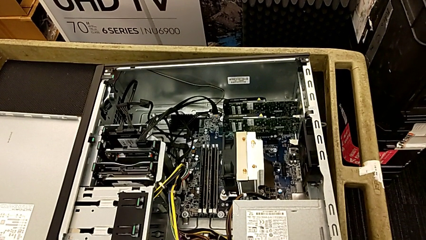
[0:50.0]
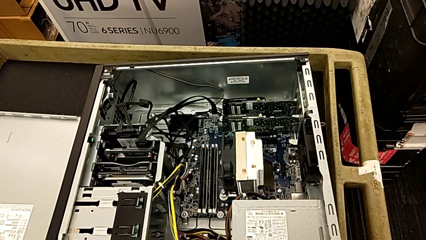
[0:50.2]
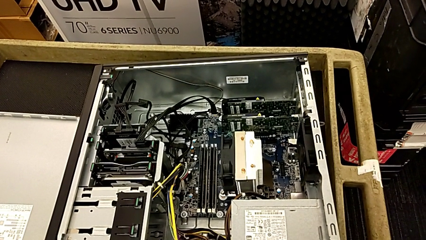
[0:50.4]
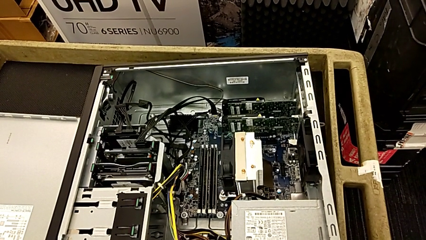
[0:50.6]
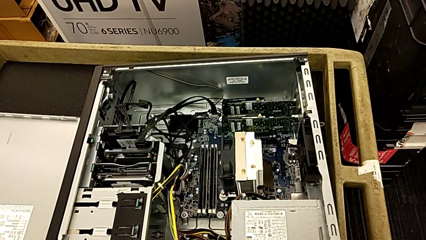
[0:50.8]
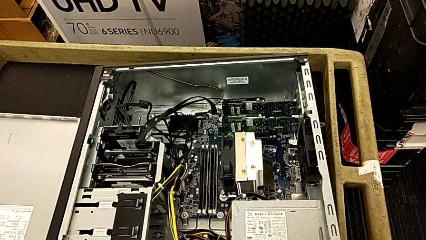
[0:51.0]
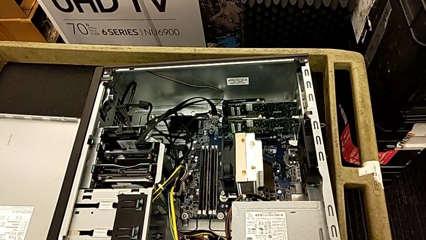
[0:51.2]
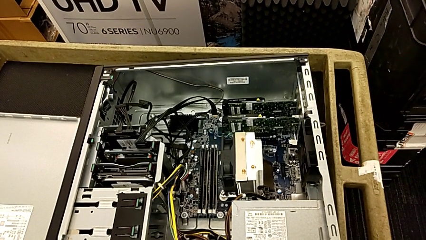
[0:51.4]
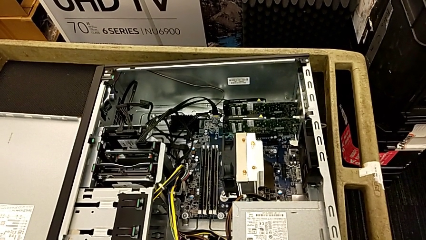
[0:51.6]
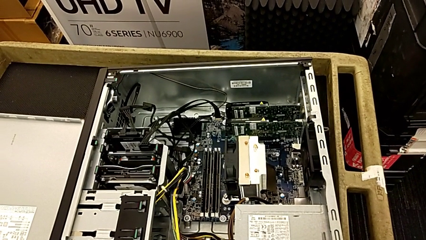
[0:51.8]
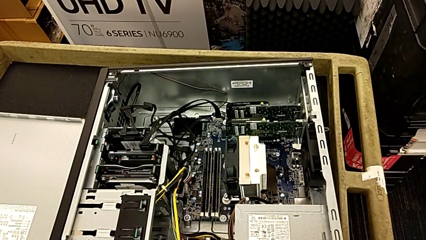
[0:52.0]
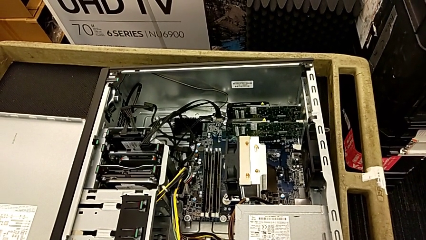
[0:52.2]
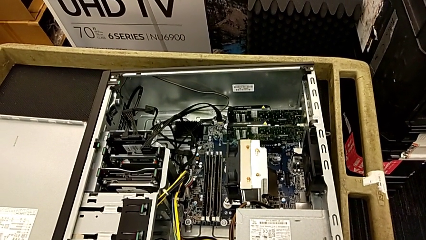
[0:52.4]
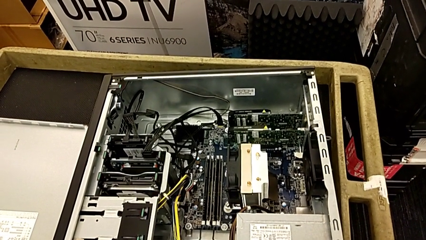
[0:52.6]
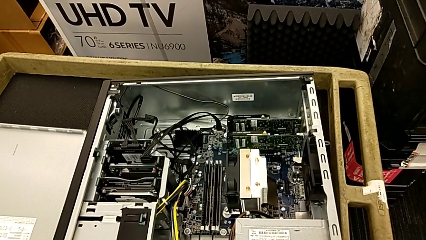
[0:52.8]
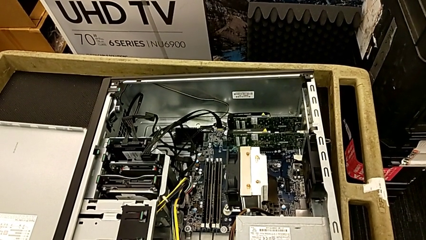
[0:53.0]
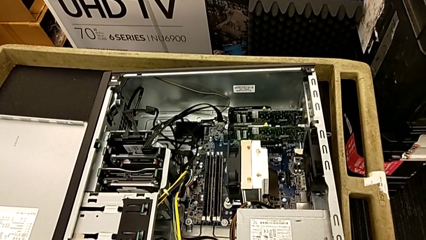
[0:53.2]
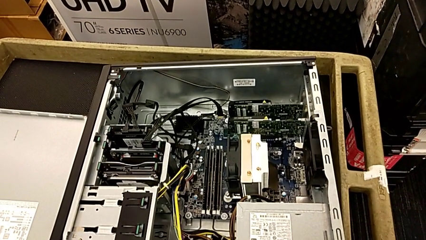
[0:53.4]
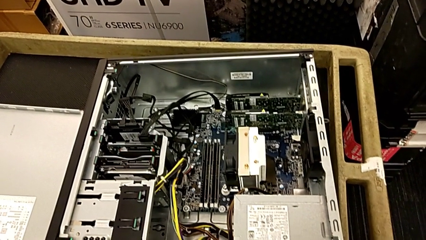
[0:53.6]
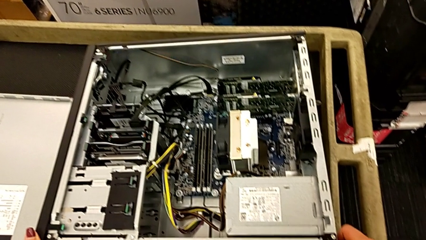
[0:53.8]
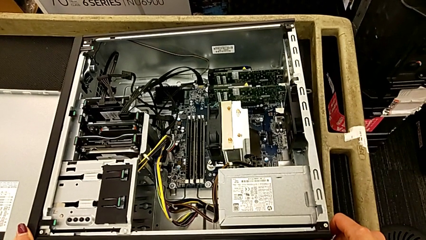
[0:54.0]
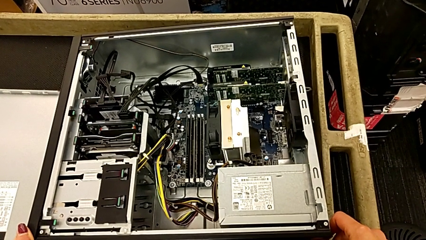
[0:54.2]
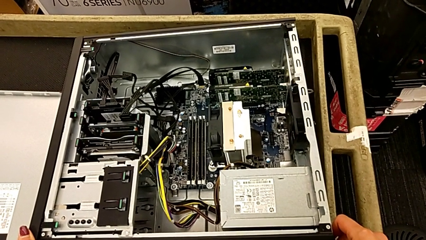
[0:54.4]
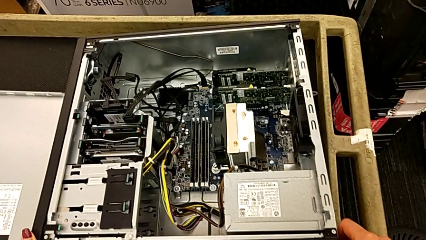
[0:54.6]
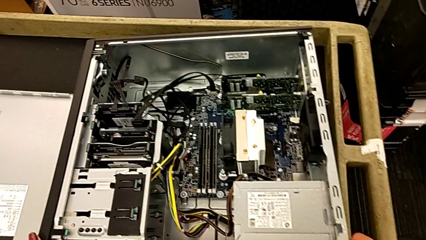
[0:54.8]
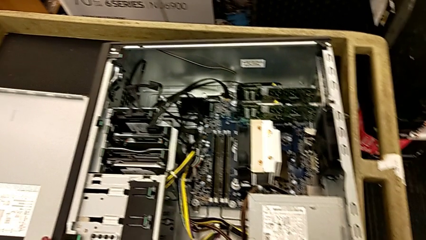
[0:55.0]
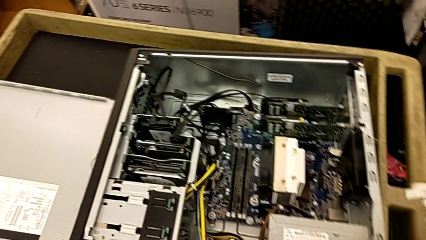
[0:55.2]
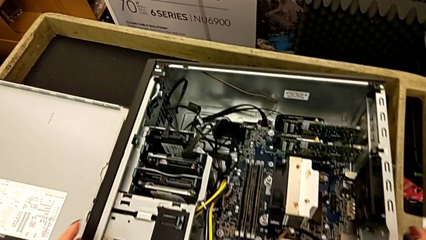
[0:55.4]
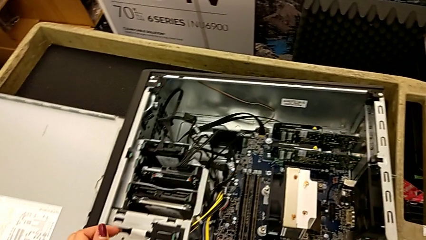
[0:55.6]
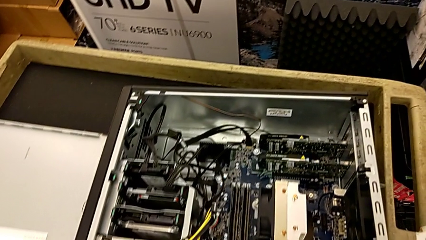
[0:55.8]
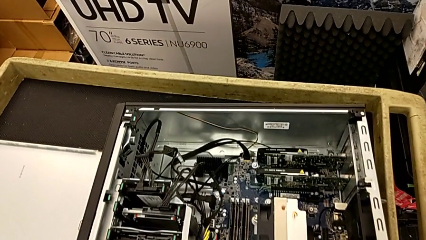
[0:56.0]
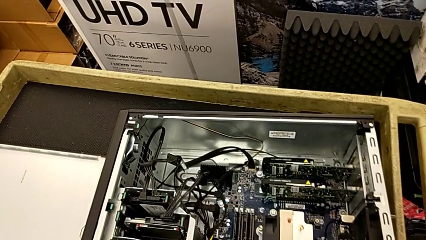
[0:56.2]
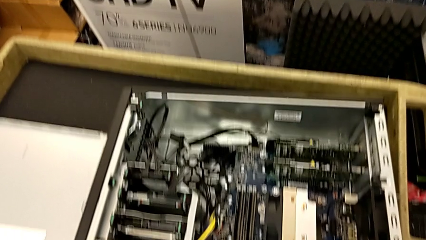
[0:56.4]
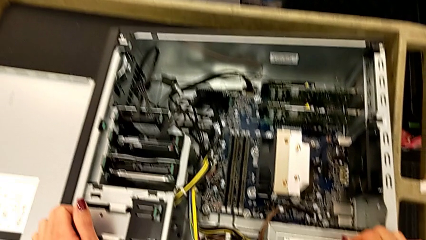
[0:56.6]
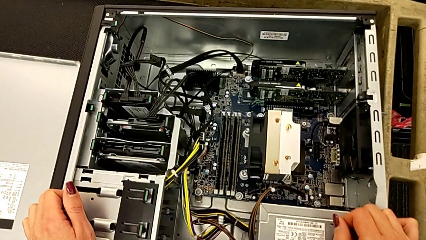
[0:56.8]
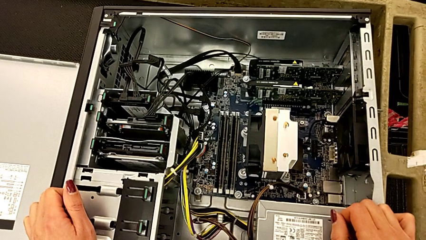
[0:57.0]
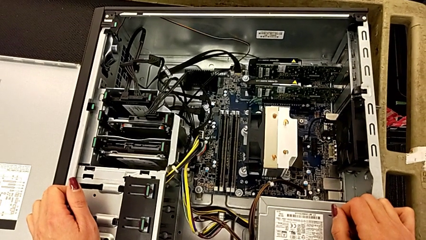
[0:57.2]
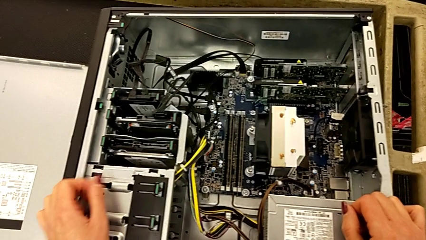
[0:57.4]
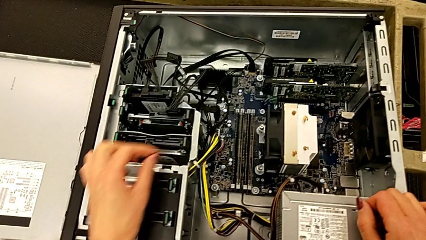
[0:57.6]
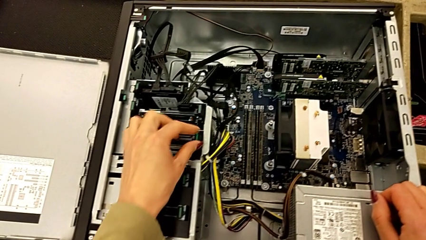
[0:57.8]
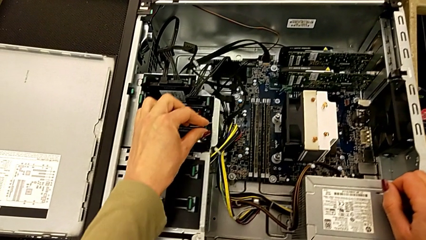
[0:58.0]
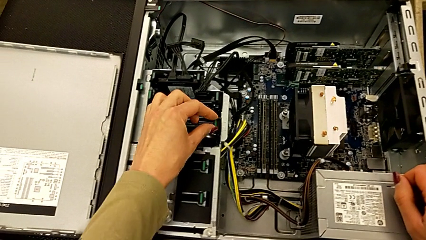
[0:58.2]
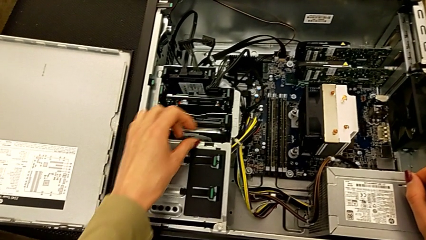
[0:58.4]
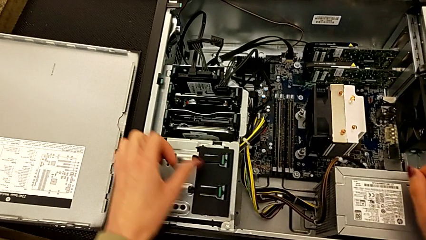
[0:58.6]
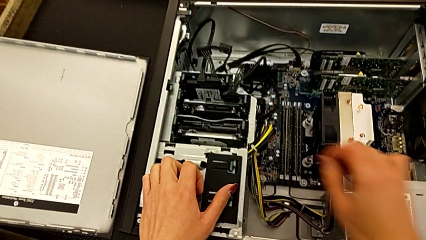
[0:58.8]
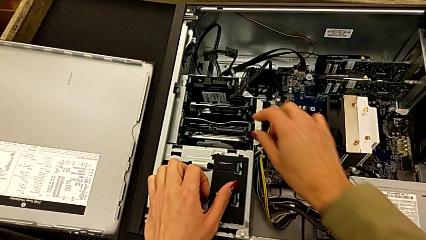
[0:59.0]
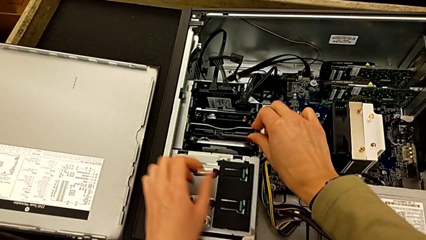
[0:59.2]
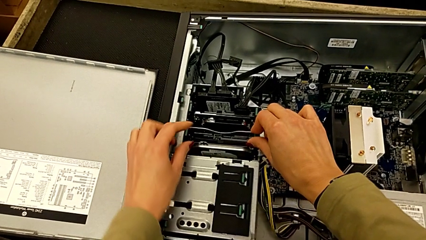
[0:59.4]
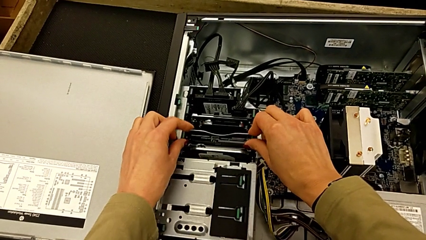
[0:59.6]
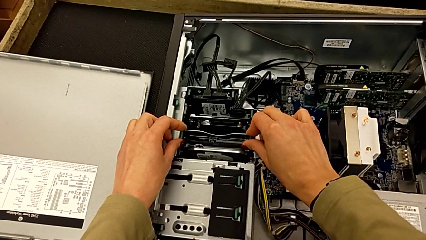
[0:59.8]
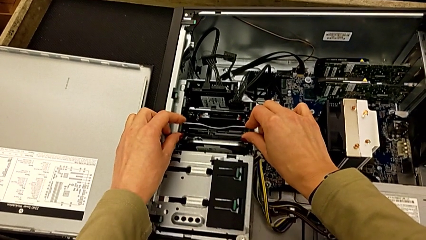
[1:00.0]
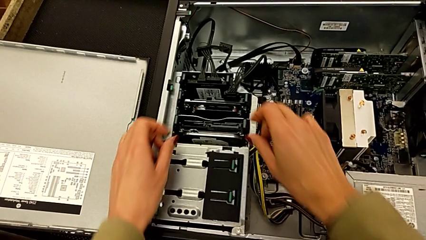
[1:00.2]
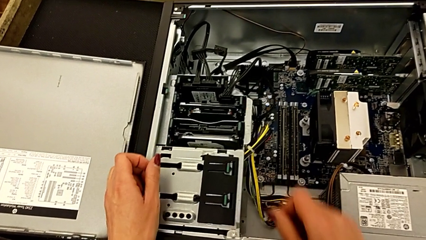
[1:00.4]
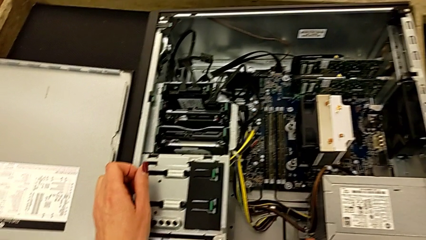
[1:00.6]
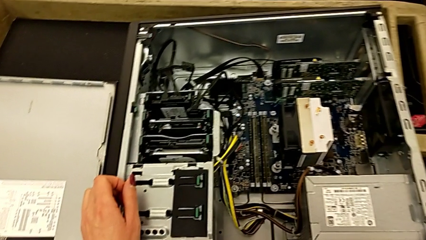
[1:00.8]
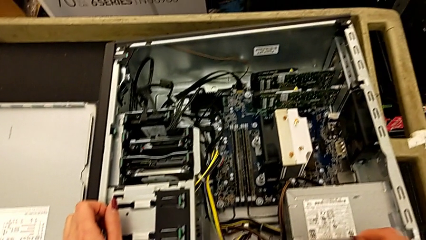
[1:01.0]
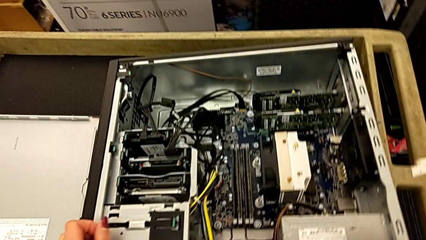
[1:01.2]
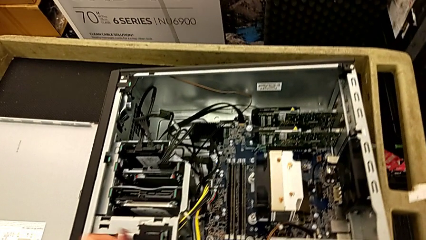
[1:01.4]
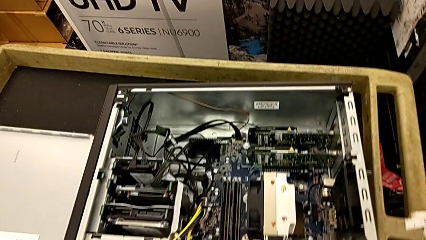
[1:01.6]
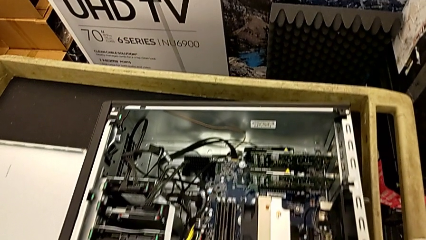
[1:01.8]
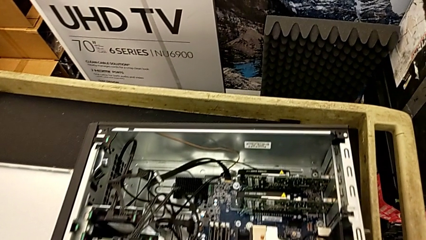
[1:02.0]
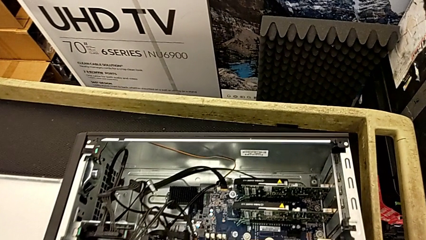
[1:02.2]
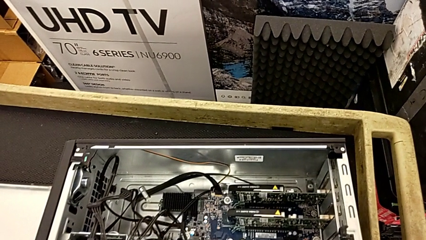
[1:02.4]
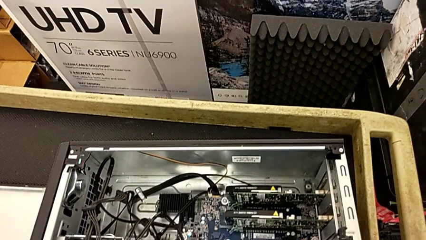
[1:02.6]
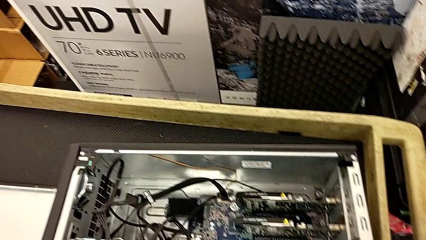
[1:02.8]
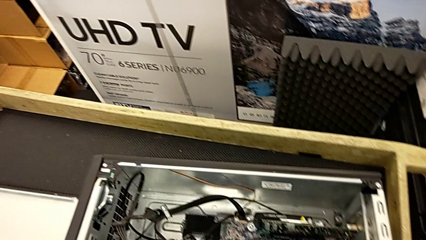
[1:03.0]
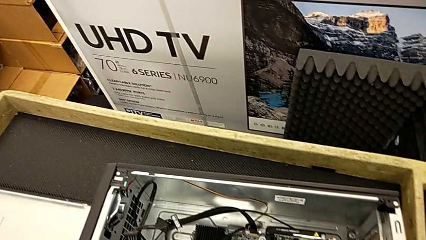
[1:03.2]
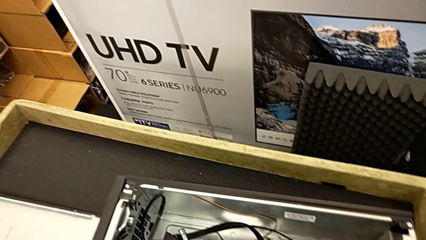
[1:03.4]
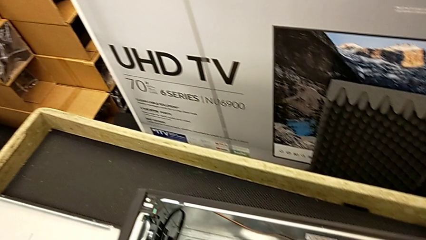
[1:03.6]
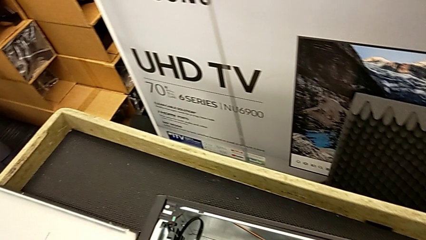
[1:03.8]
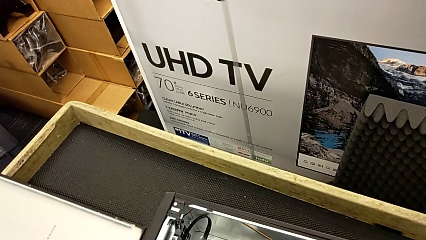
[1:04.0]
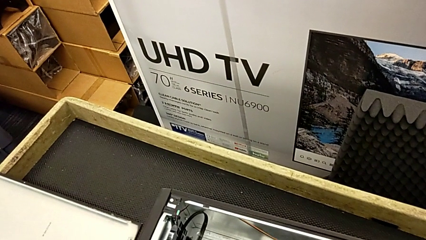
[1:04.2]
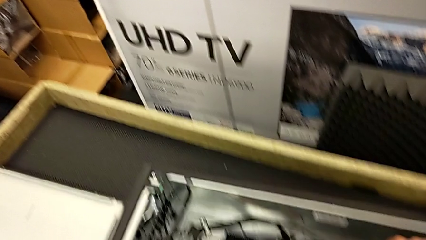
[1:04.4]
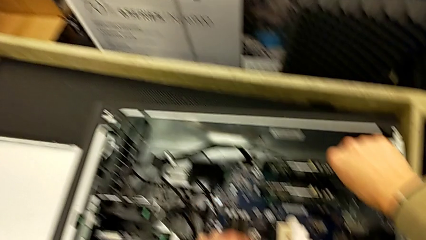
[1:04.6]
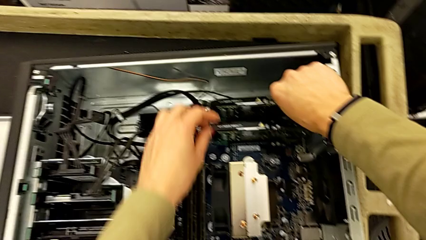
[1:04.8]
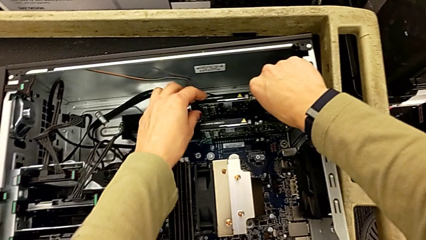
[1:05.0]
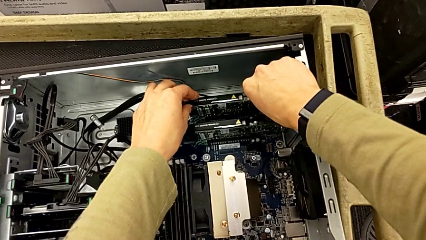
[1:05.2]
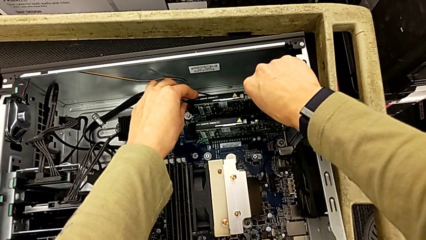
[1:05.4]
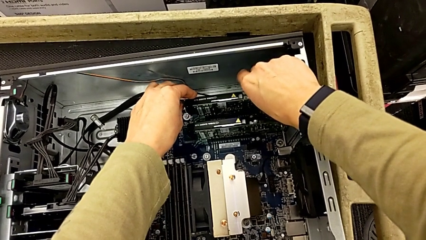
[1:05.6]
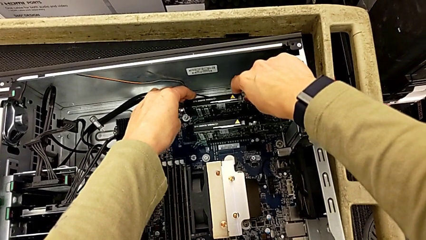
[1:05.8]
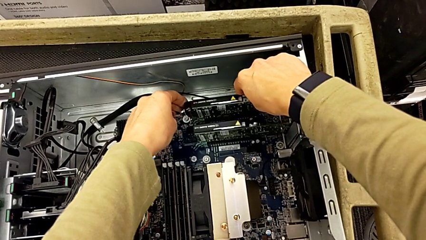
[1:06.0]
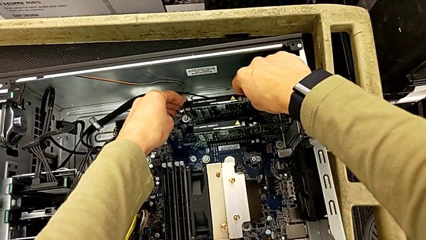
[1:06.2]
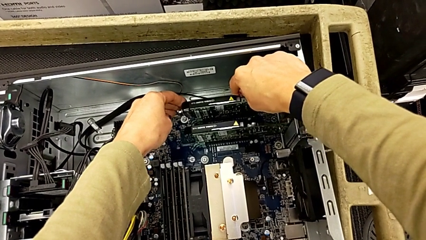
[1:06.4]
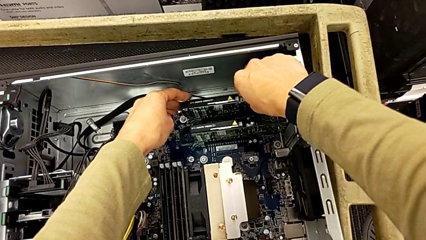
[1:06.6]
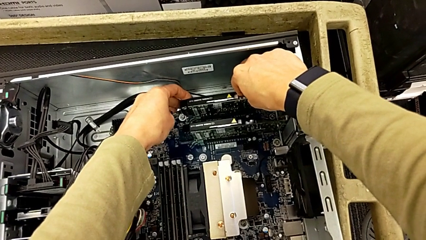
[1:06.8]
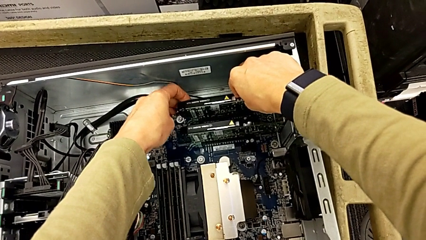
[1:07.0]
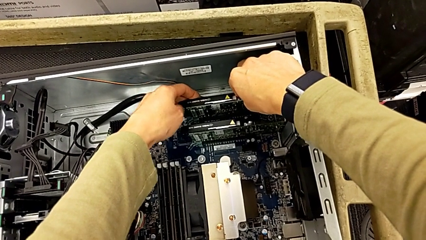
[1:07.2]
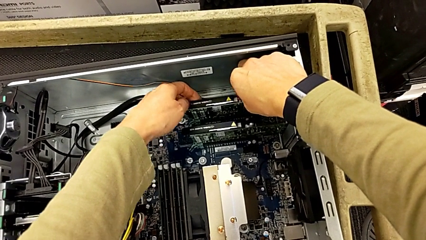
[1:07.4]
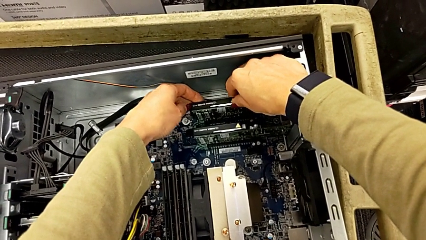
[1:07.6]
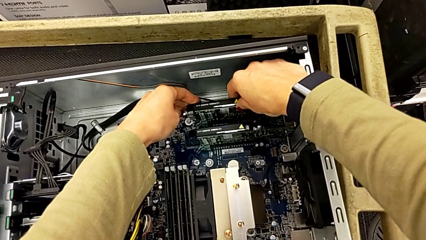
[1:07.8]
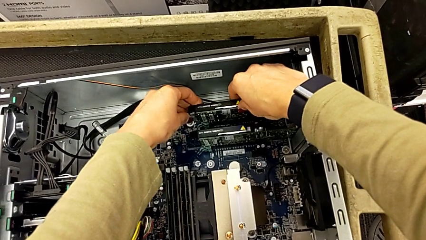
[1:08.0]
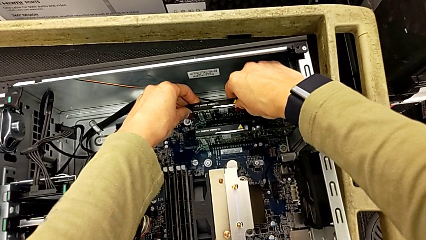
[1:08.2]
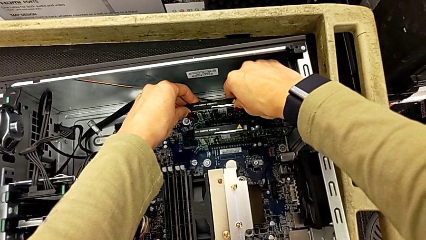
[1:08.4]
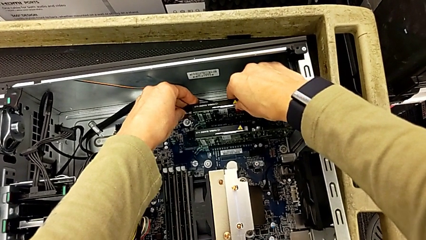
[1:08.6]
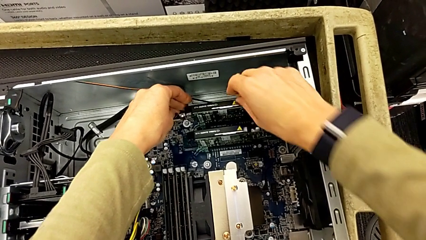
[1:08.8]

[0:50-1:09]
The camera wearer is removing the first graphic card. They wrongly touch the wrong computer tower and begin to grab the graphic card.
